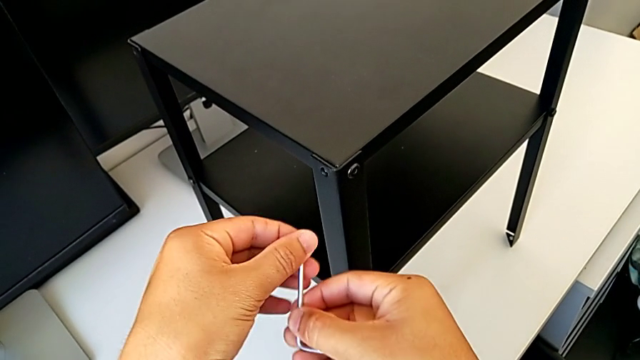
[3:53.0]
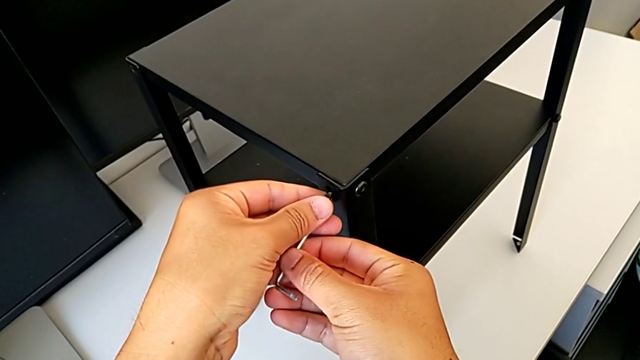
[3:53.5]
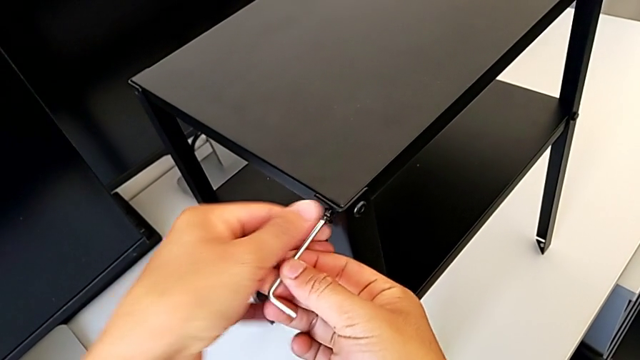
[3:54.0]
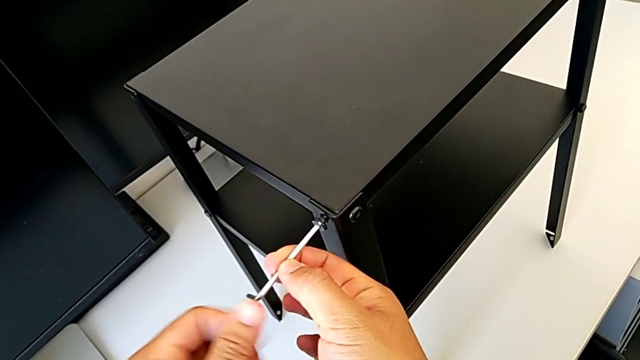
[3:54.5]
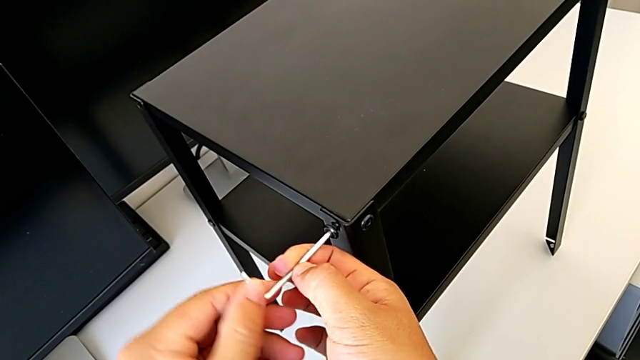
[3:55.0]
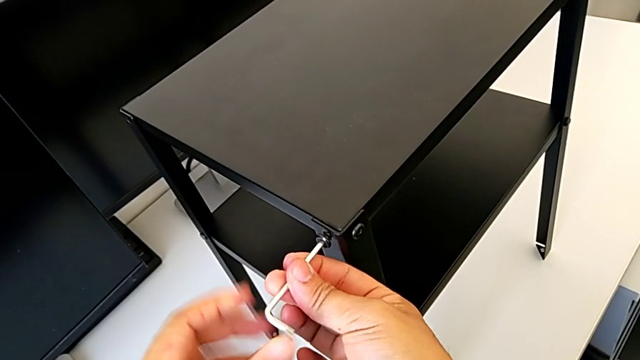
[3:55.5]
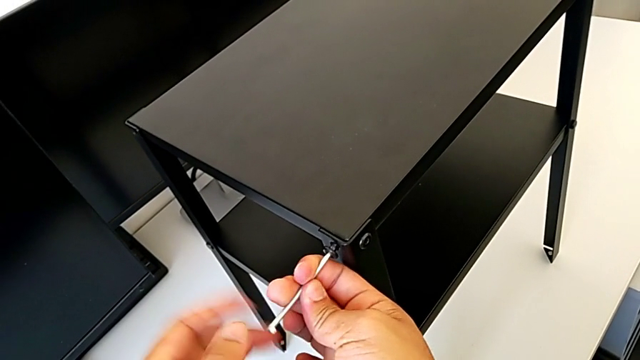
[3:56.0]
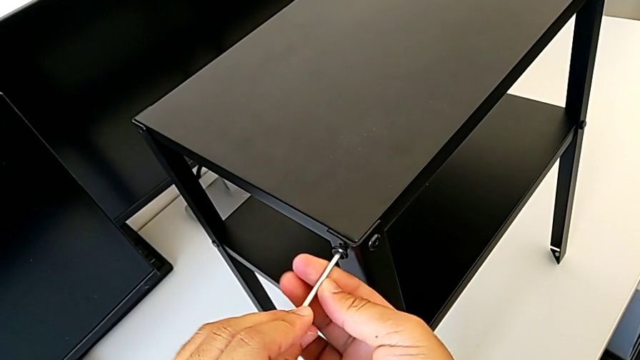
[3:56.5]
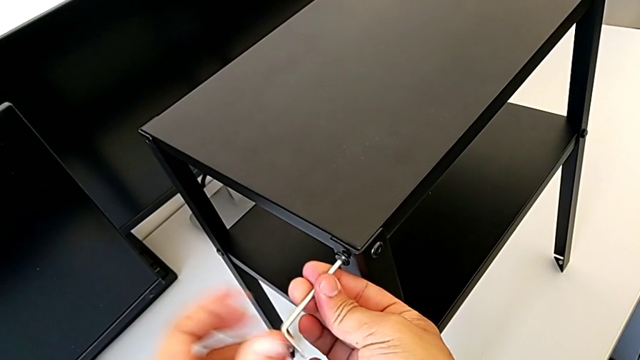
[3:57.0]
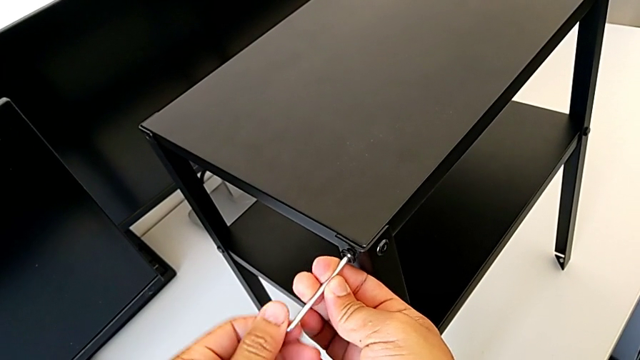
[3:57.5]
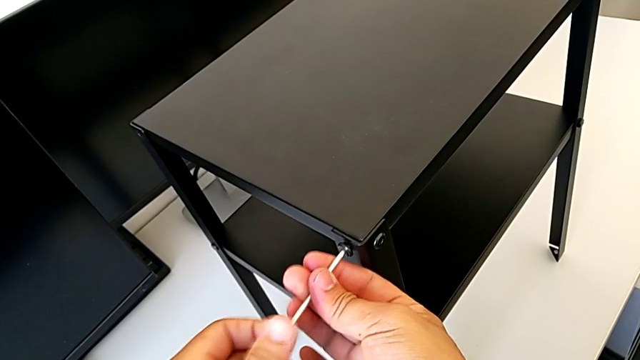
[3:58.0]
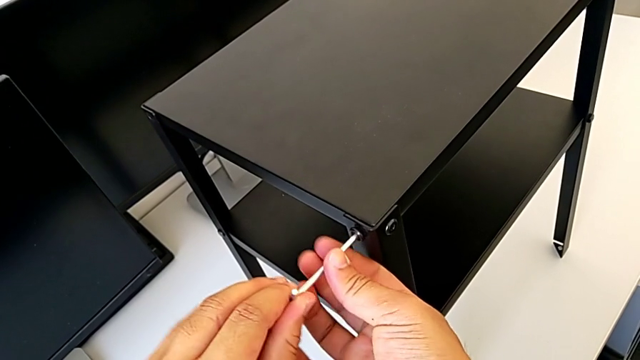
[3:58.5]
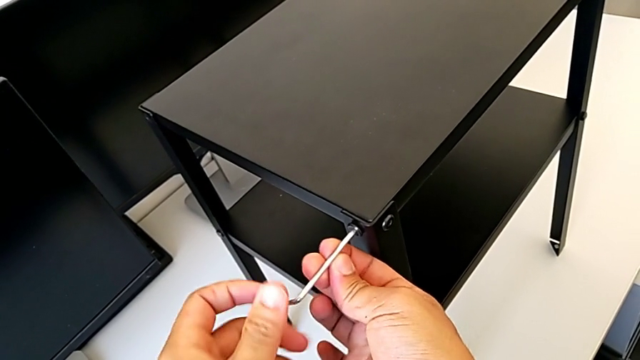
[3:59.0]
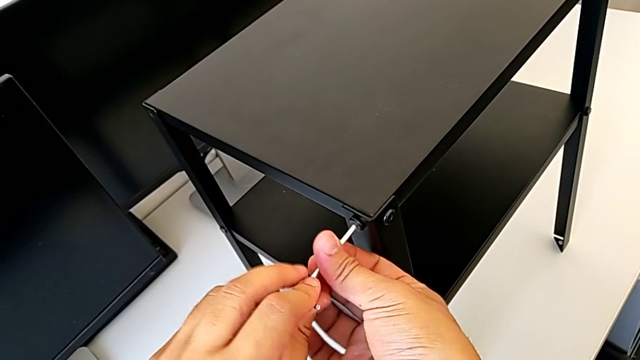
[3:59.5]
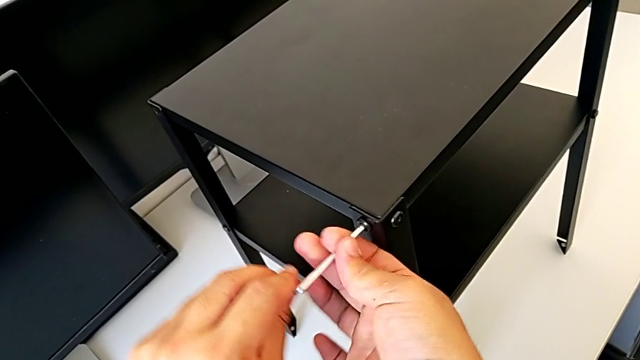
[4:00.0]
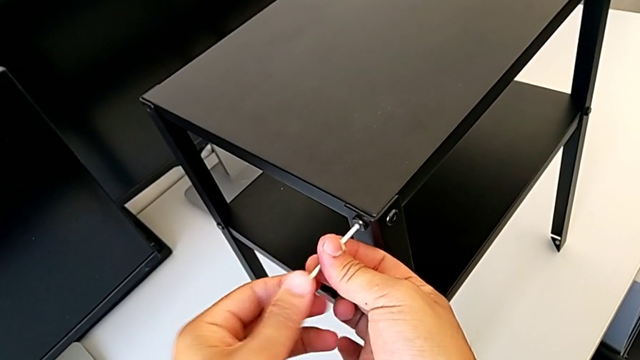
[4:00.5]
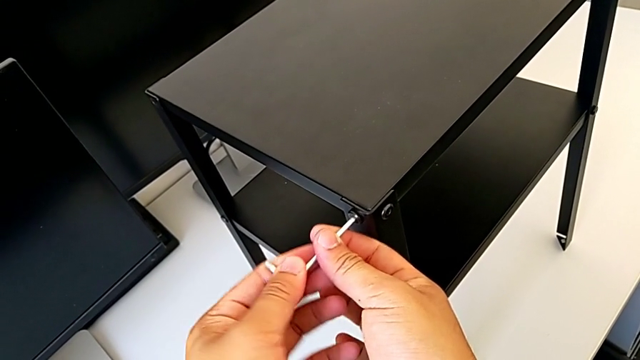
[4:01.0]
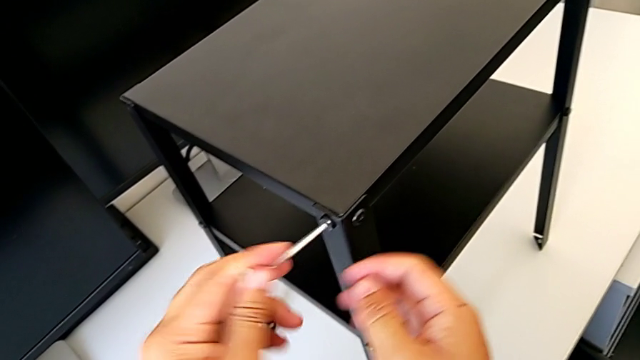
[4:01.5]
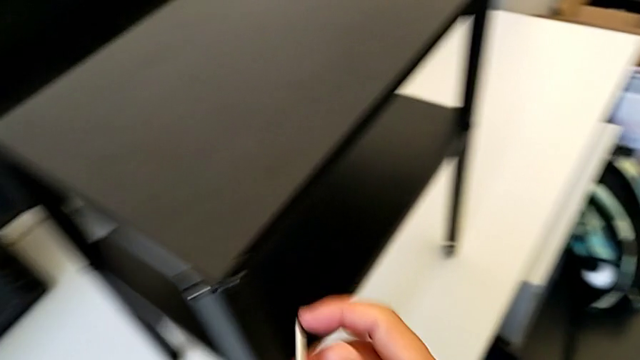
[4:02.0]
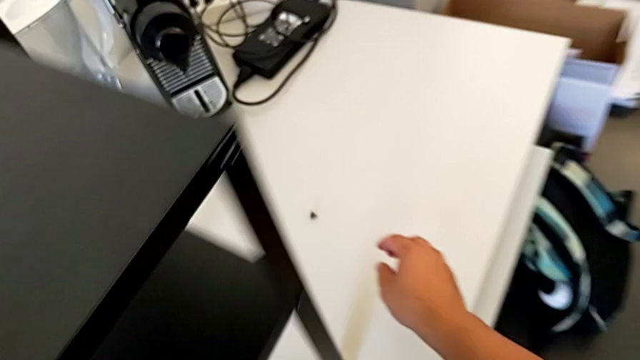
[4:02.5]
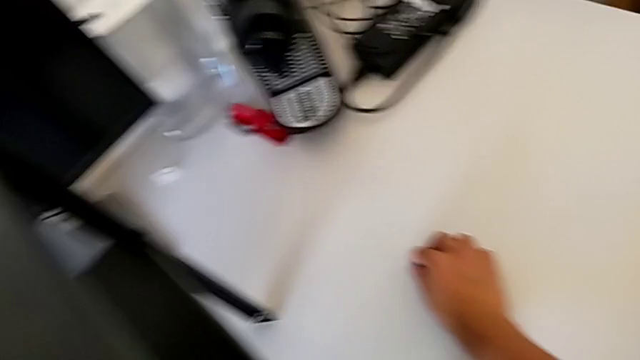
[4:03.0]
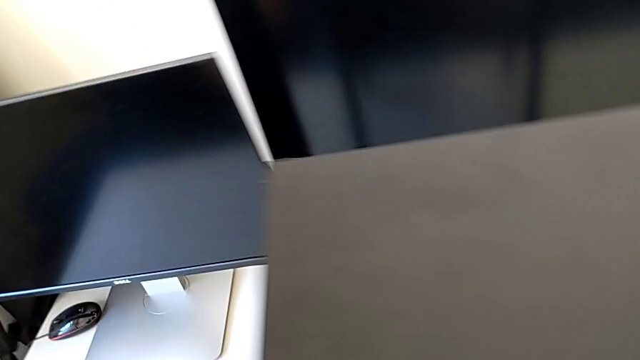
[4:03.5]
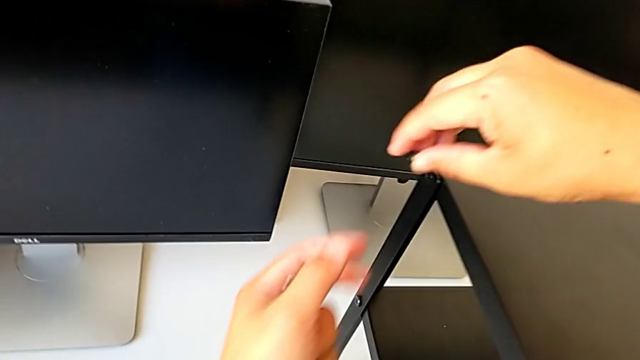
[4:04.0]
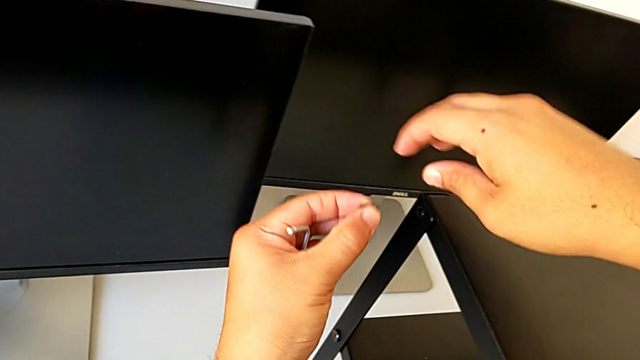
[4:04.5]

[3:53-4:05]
The camera wearer is screwing the top table onto the furniture. They insert the hex socket head, screw it, withdraw the Allen wrench and grab the hex socket head.

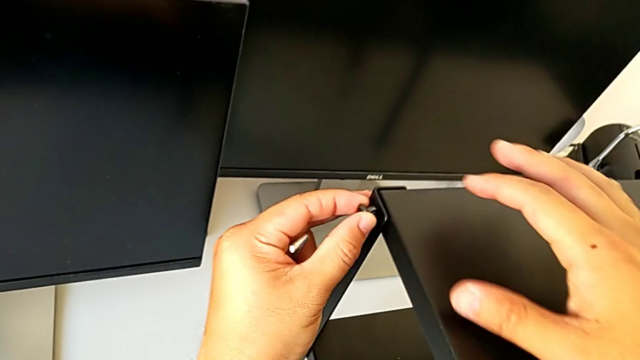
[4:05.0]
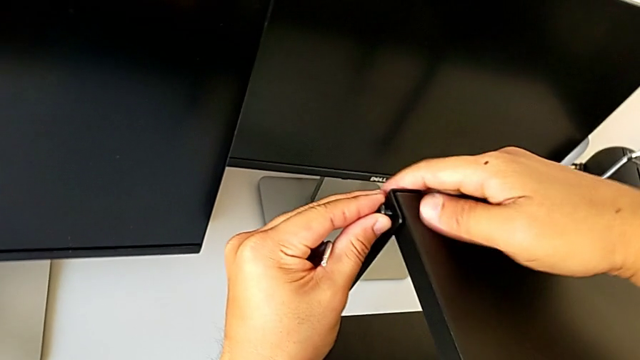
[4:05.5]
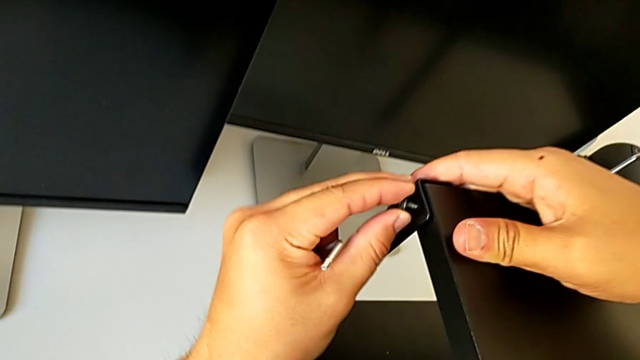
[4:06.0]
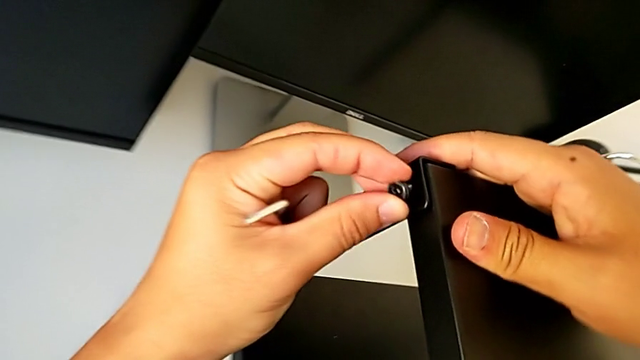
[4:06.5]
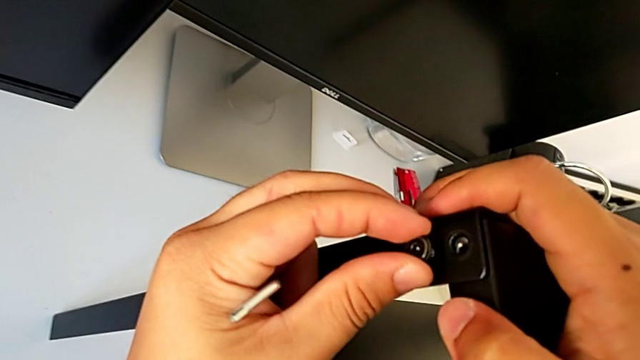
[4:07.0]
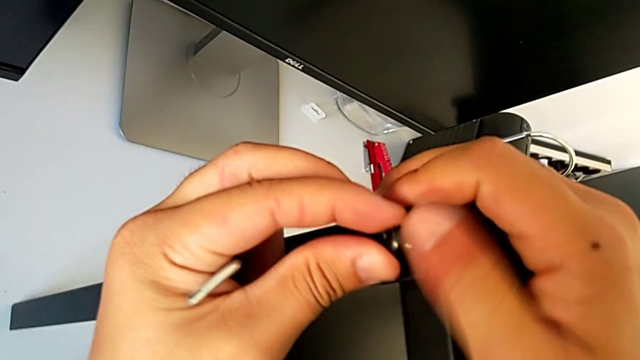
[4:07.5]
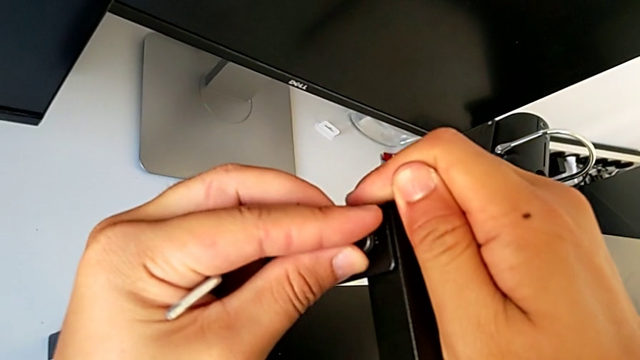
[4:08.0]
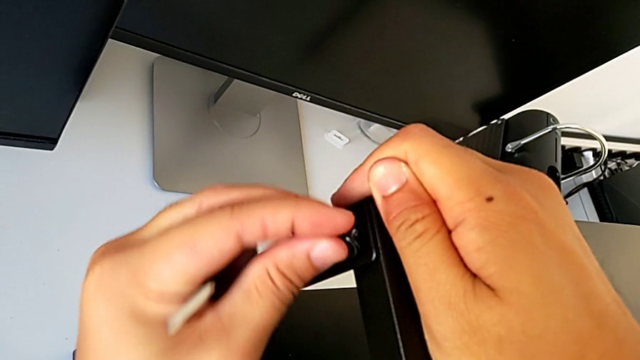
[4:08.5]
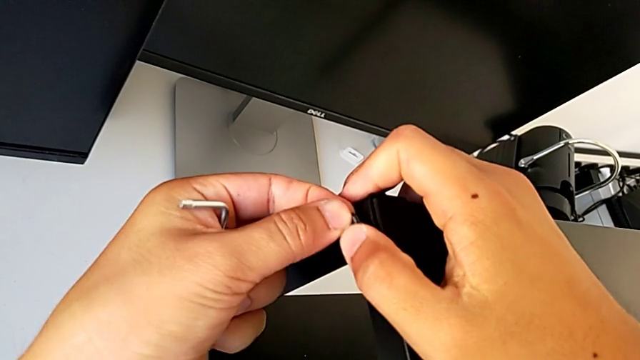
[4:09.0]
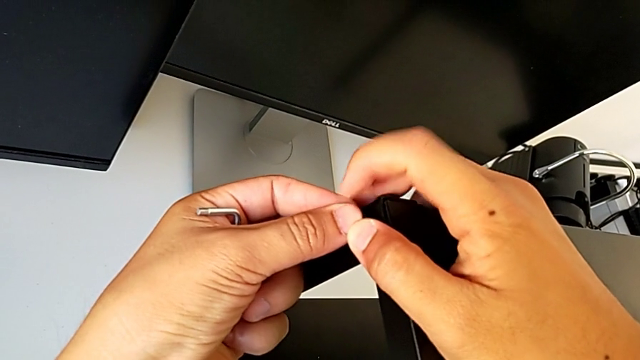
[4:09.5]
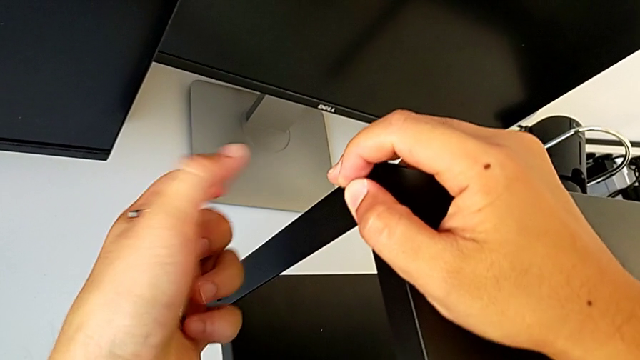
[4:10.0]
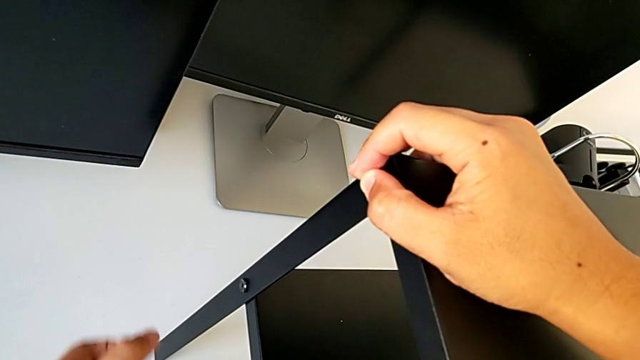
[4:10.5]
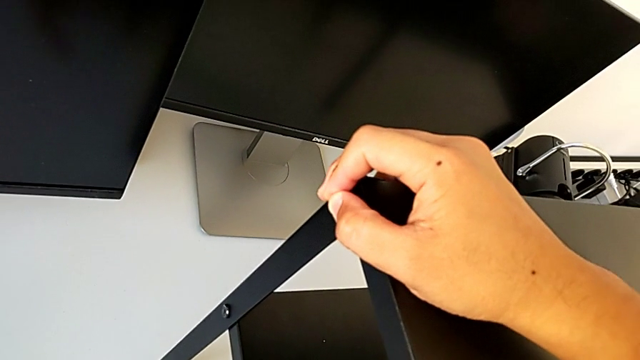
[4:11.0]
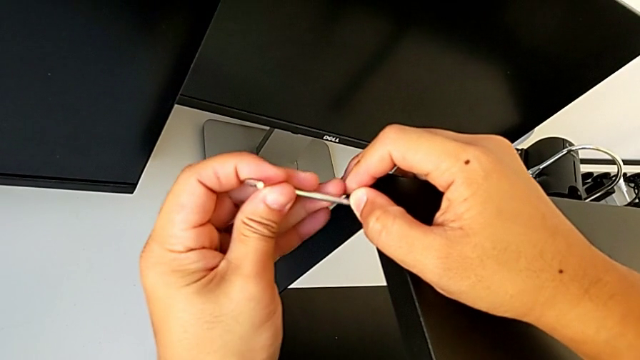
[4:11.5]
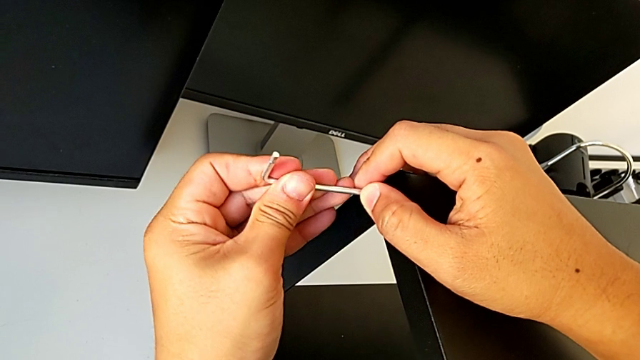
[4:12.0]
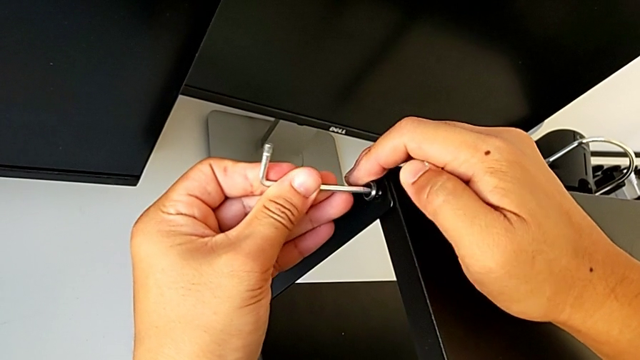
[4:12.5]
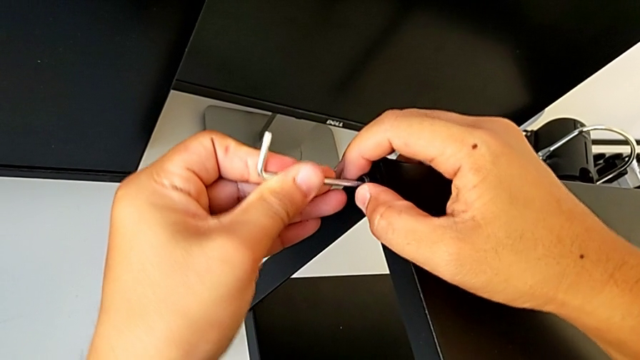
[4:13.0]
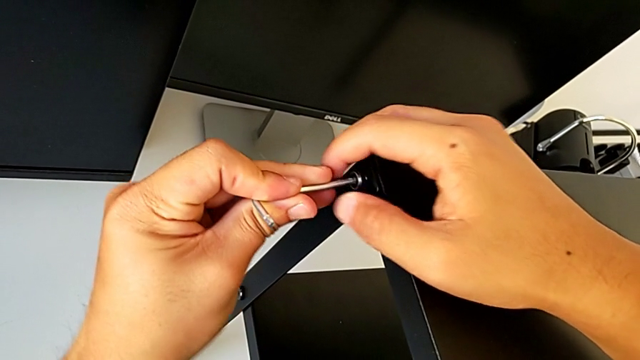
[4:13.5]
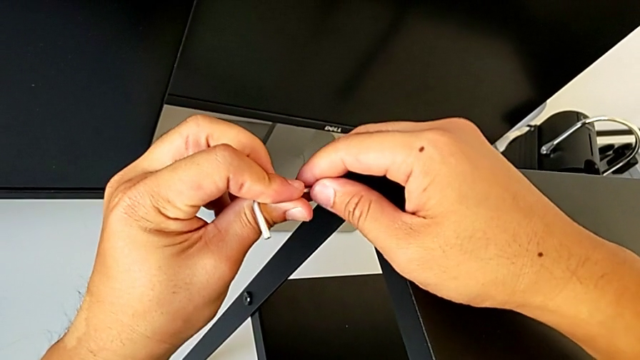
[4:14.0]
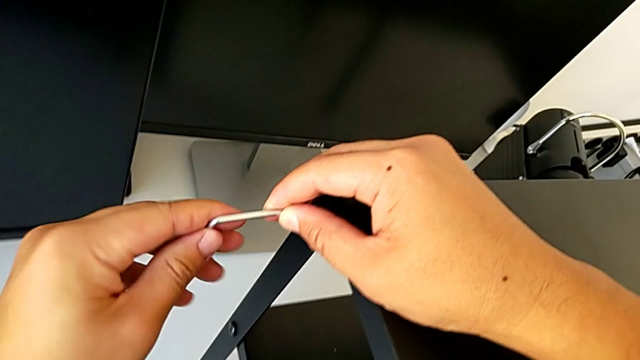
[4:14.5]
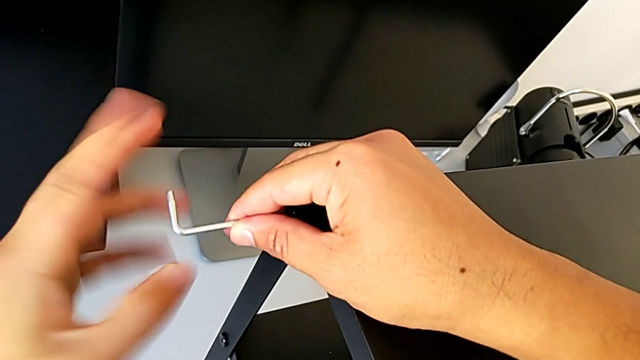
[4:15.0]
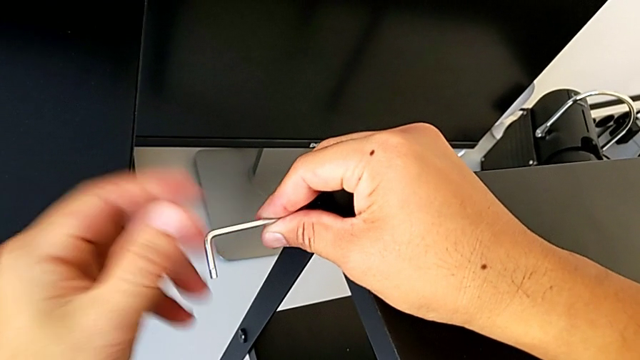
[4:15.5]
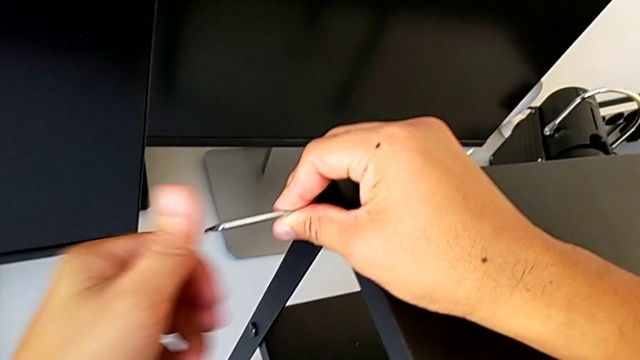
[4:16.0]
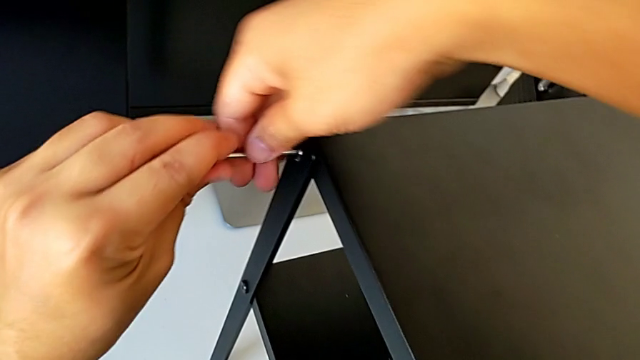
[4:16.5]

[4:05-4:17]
The camera wearer is screwing the top table onto the furniture. They align the leg, insert the hex socket head, insert the Allen wrench and begin to screw the hex socket head.
